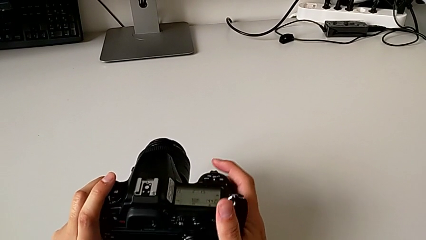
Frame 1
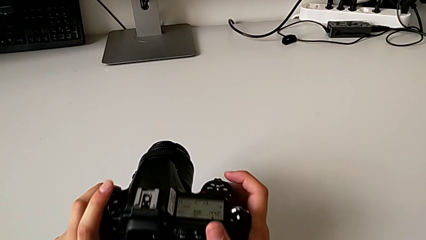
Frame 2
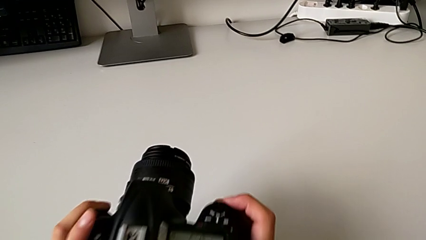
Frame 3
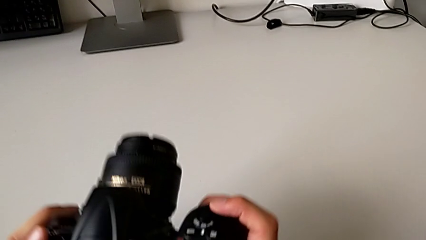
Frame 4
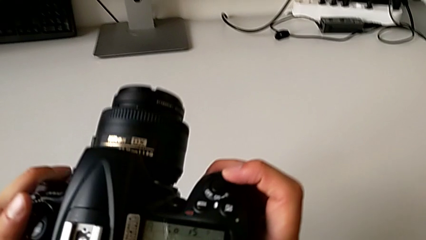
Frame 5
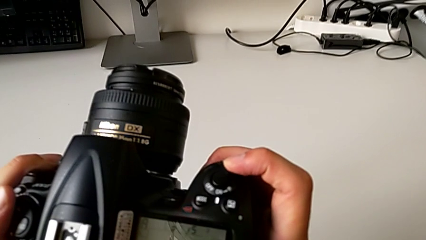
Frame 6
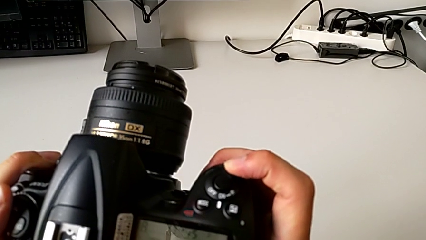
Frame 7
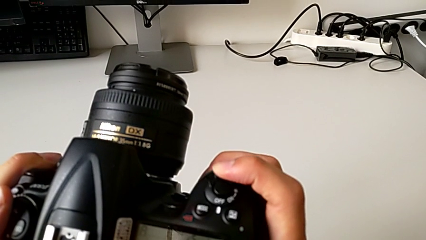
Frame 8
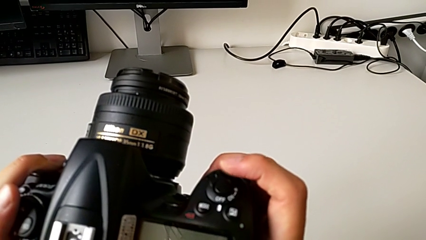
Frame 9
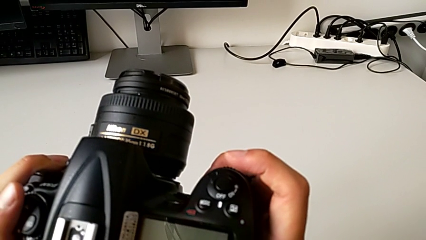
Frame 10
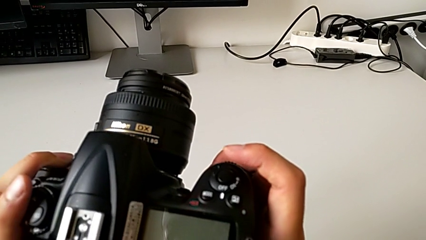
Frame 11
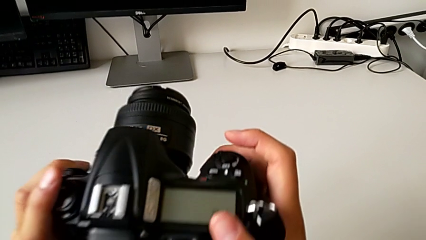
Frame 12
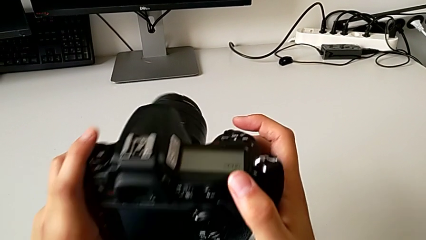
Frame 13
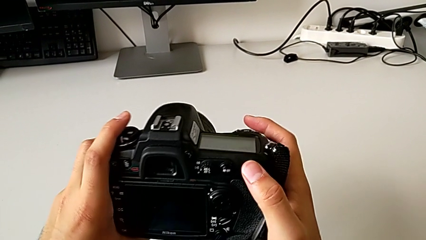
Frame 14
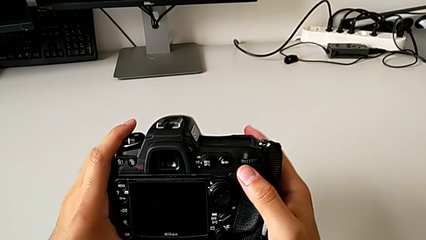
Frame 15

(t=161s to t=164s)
The camera wearer turns off the DSLR. They slide the power button.

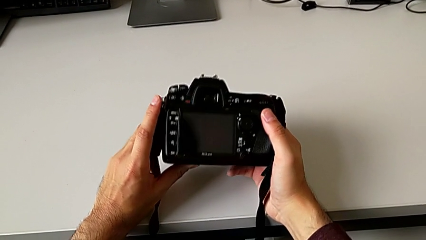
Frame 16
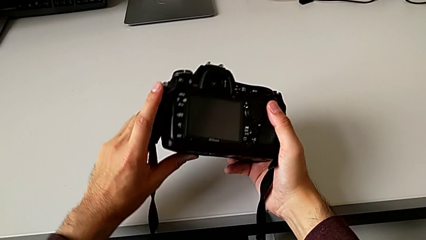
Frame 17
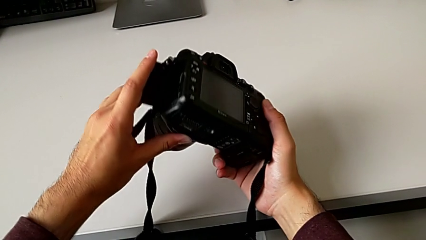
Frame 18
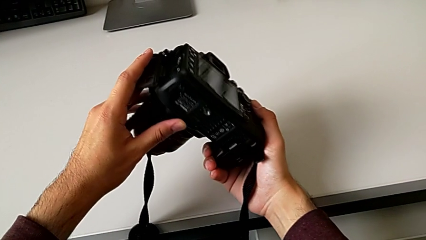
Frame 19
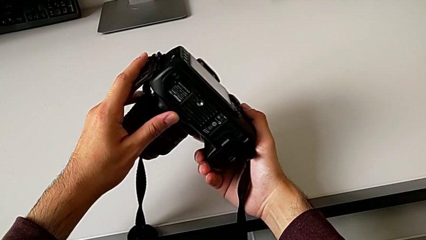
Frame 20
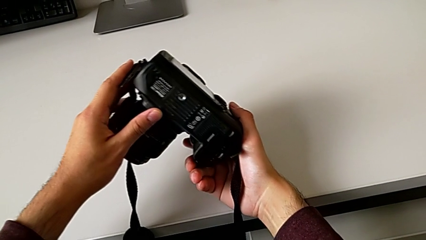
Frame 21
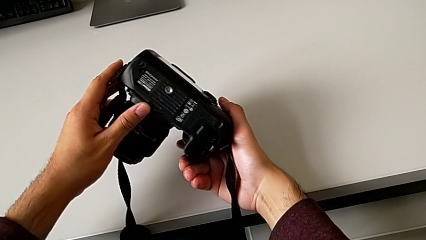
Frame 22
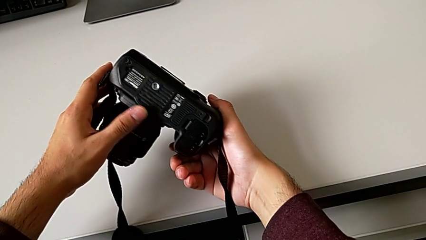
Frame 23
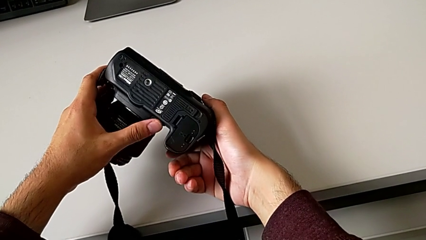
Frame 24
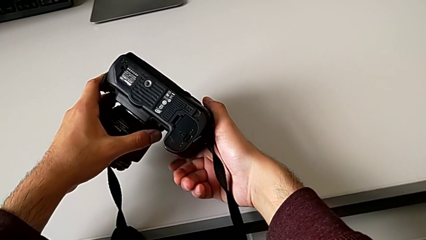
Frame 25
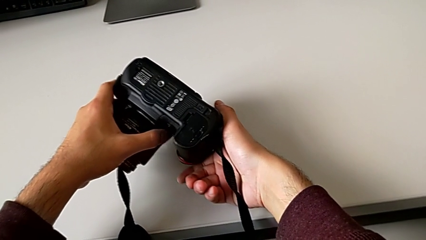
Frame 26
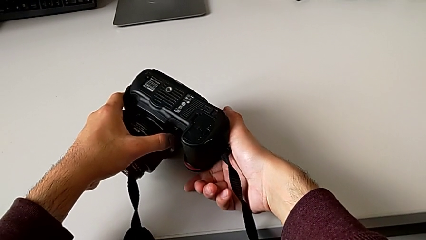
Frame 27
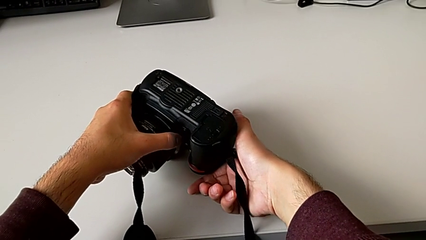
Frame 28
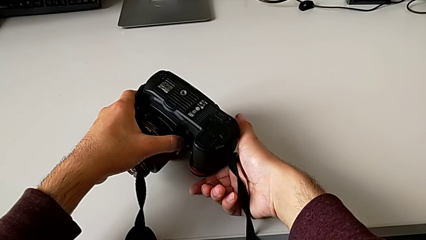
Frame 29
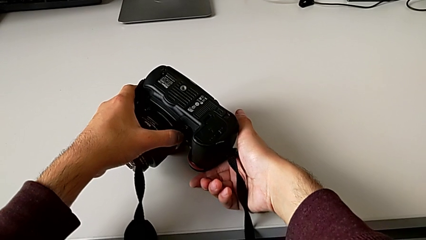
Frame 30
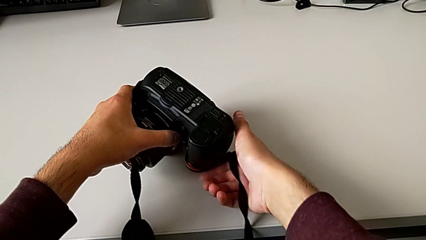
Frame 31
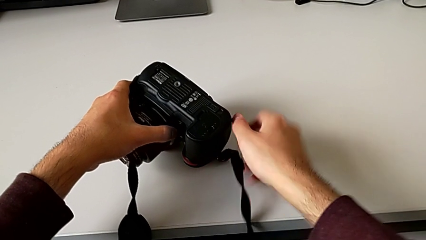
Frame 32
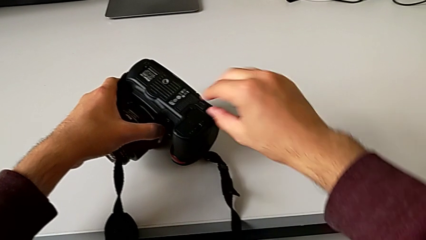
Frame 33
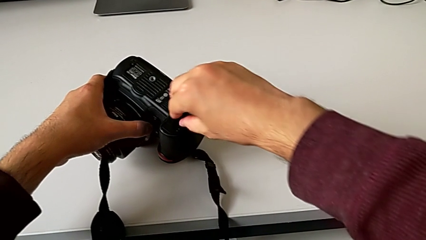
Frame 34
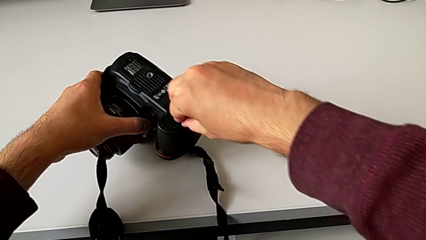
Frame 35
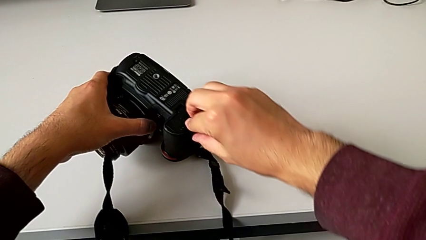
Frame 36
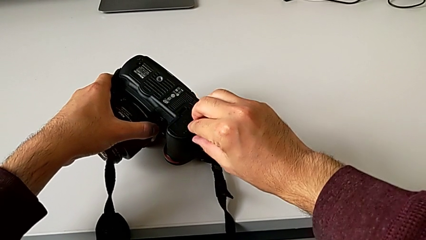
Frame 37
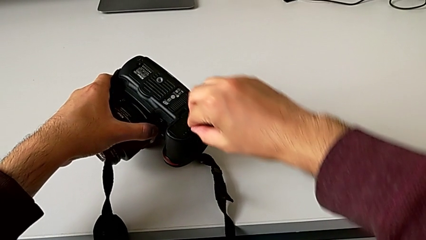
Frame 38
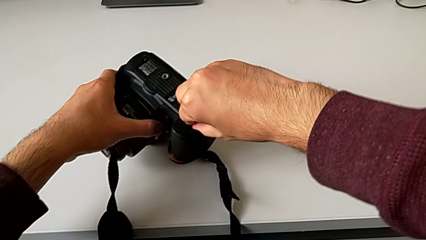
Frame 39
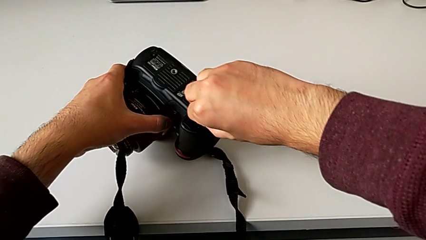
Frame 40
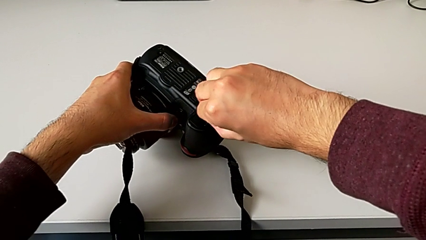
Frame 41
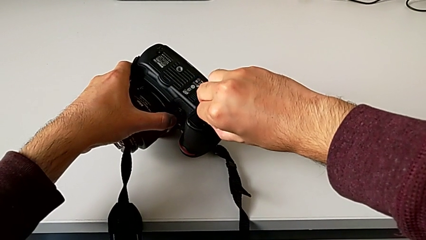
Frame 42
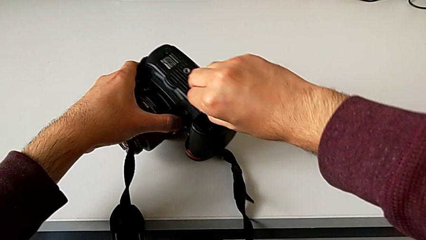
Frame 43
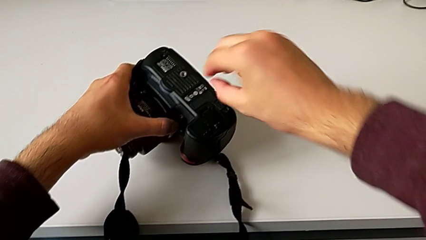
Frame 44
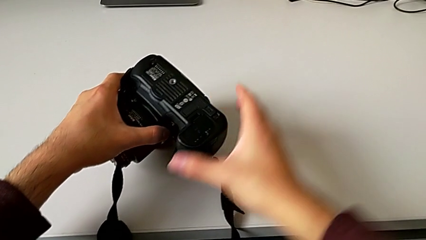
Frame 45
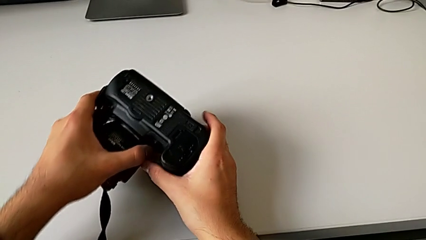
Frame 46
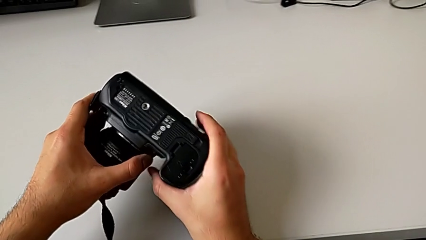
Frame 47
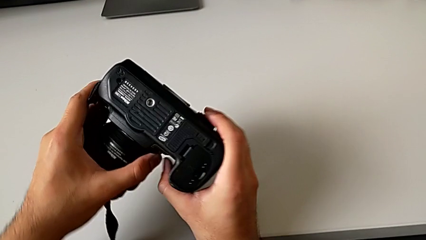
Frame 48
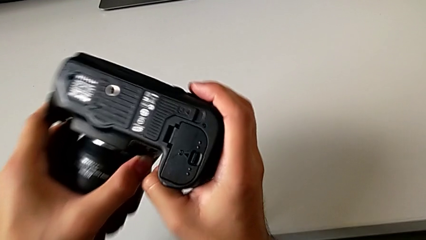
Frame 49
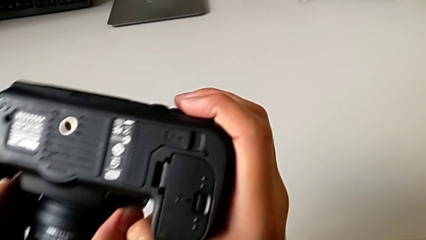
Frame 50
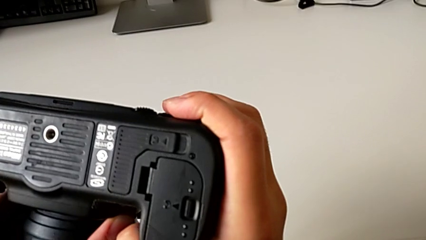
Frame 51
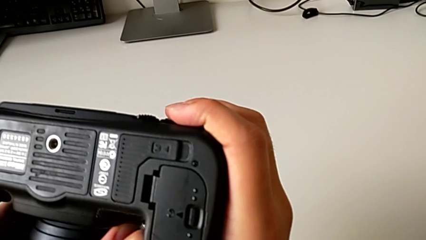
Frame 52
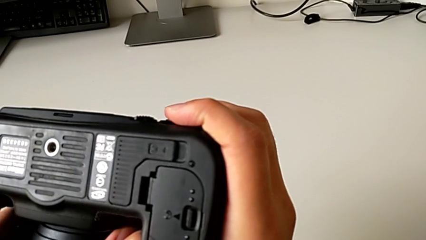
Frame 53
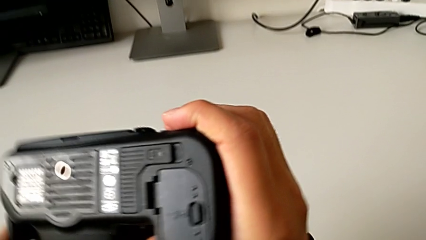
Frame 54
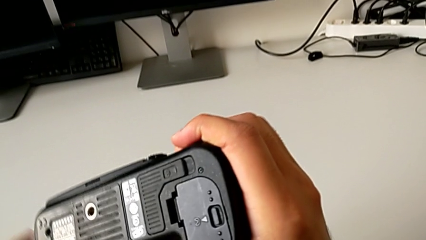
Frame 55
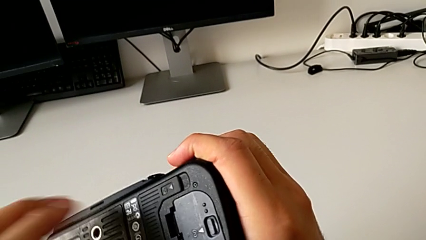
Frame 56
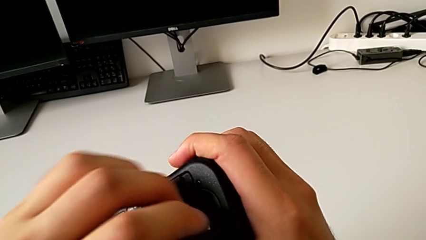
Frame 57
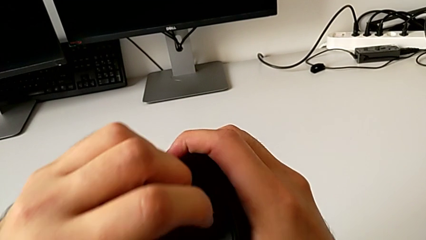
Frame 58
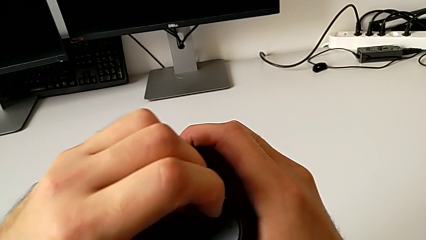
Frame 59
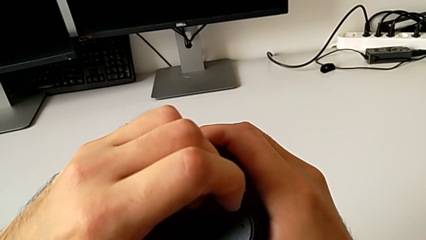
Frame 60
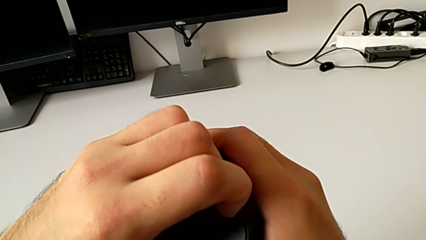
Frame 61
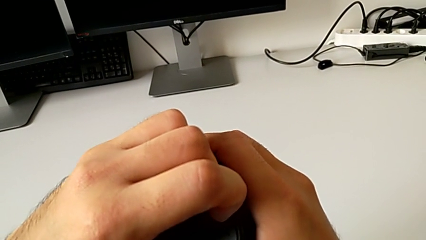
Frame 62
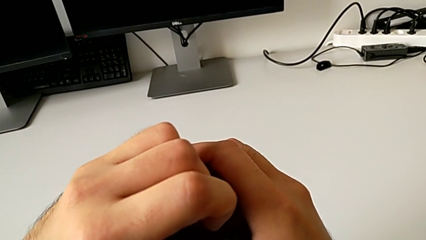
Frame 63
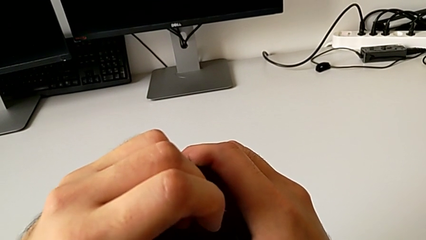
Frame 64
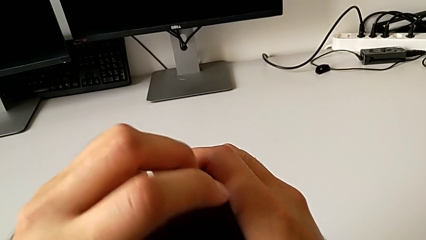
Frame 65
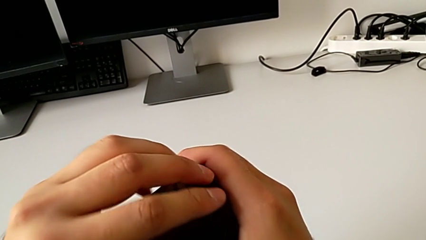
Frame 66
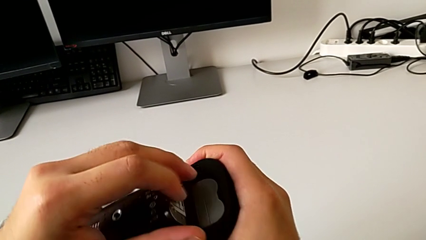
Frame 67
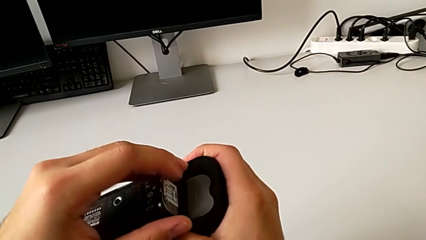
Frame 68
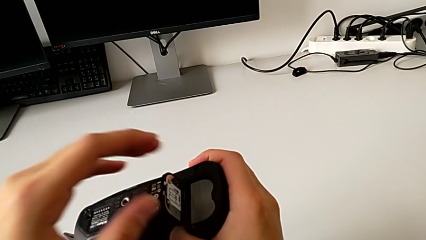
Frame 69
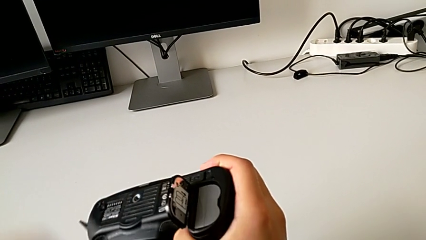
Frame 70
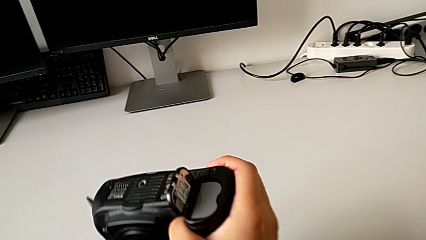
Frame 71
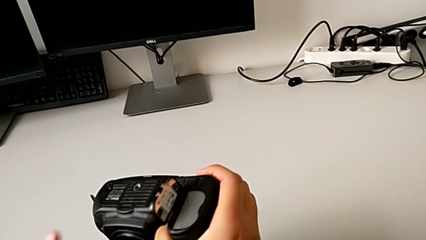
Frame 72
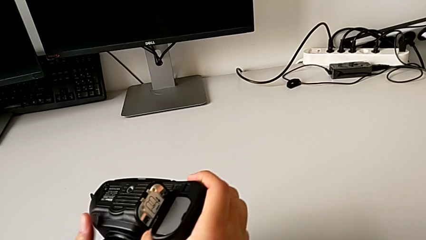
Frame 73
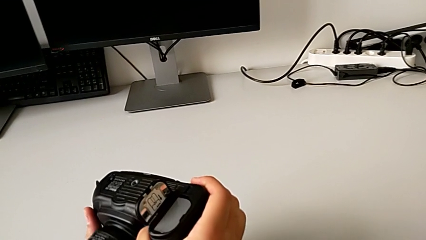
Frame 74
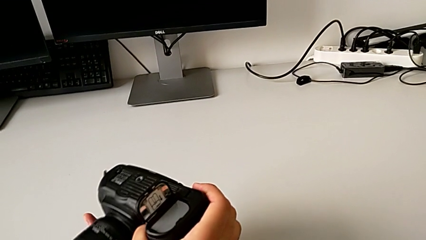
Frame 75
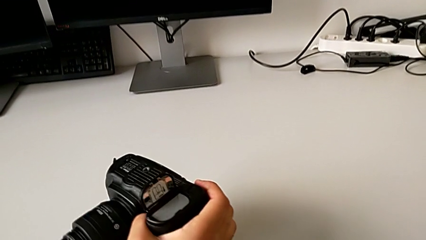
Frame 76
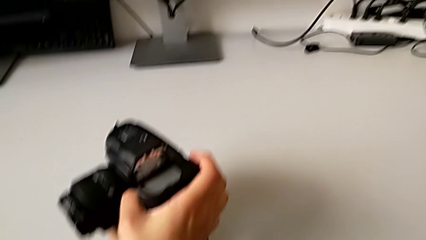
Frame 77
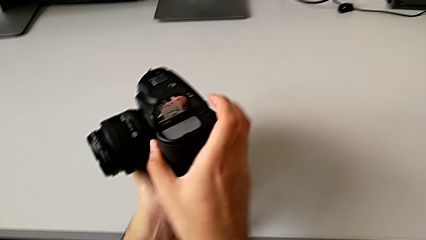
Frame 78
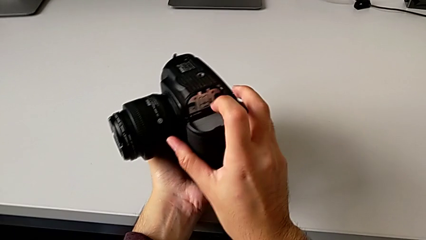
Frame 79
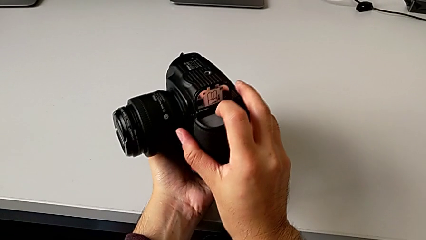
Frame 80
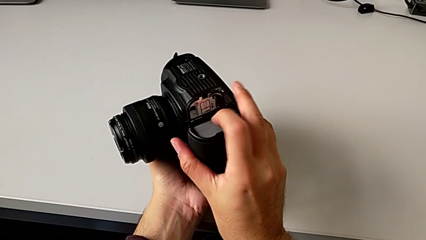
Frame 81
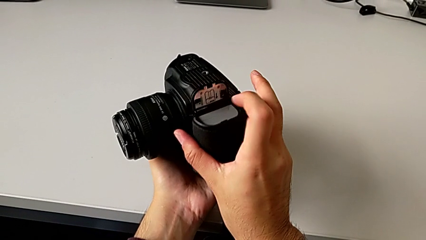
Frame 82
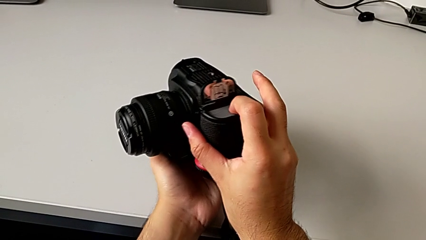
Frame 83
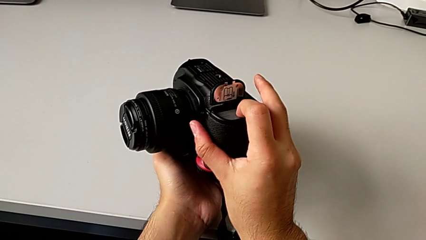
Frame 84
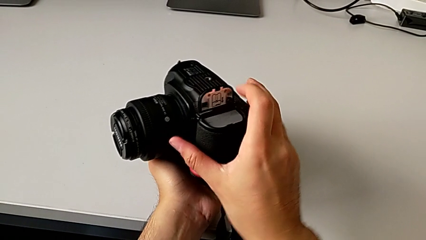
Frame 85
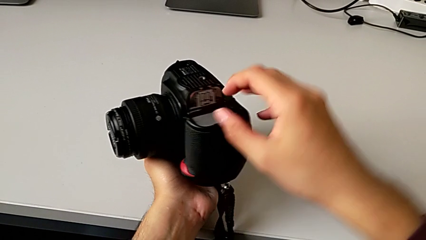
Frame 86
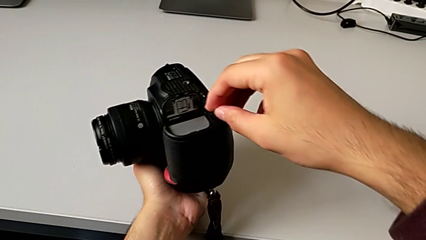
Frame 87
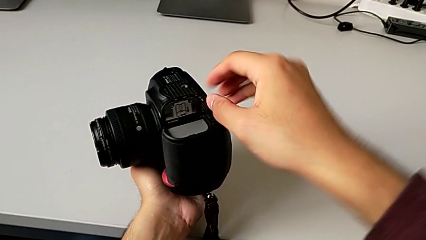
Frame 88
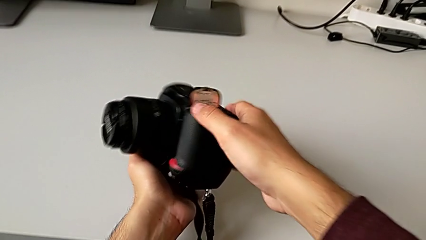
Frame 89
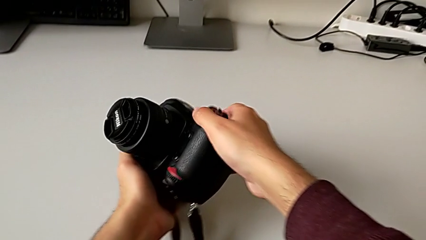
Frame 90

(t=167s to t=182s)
The camera wearer is removing the battery from the DSLR. They rotate the DSLR, pull the battery door, open it and press the battery.
